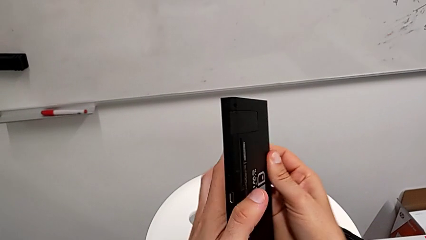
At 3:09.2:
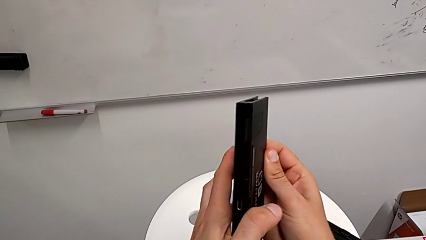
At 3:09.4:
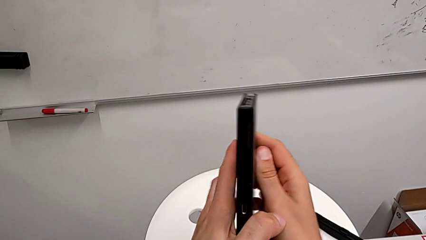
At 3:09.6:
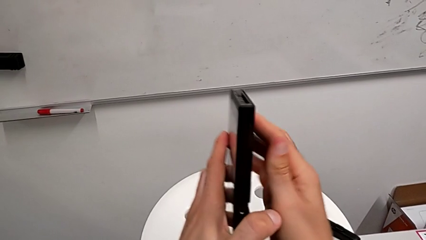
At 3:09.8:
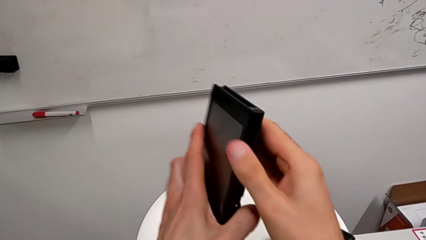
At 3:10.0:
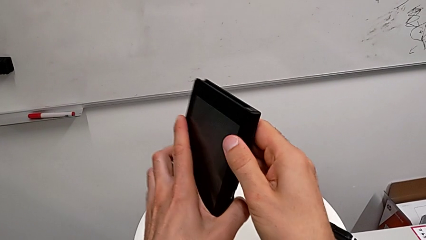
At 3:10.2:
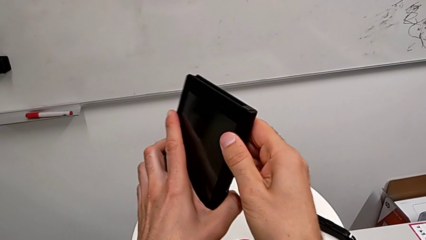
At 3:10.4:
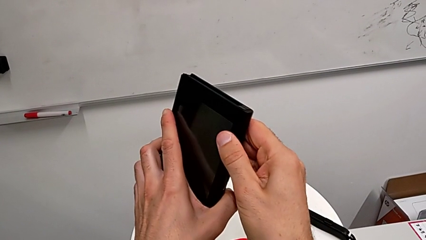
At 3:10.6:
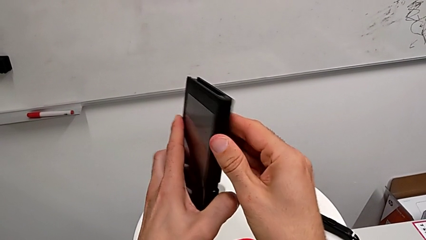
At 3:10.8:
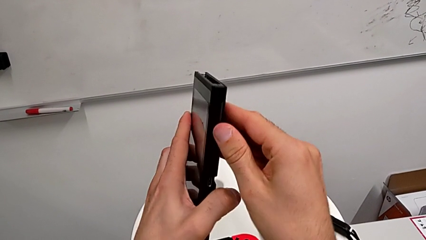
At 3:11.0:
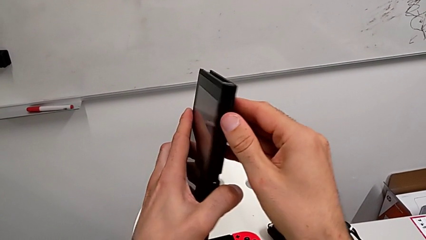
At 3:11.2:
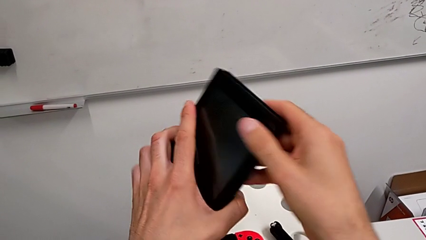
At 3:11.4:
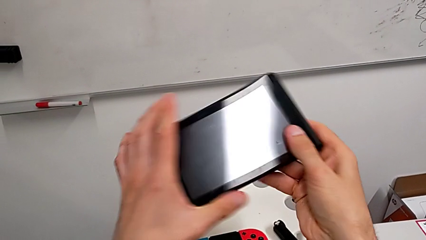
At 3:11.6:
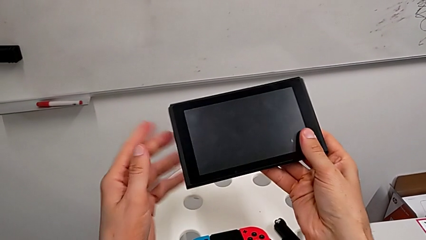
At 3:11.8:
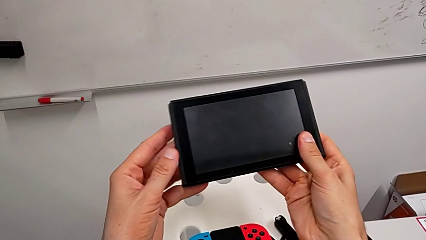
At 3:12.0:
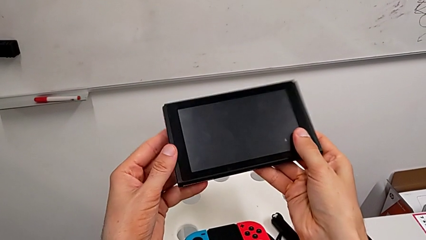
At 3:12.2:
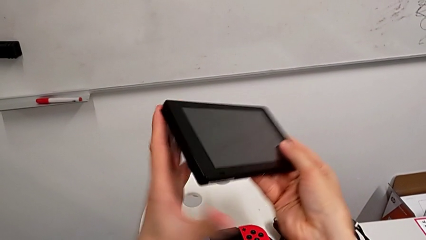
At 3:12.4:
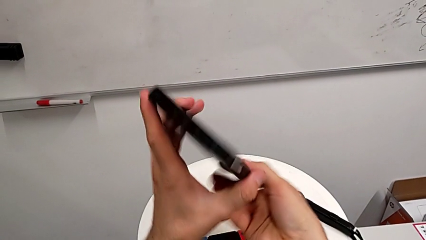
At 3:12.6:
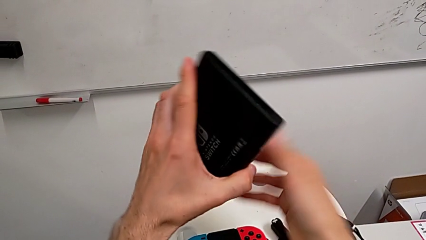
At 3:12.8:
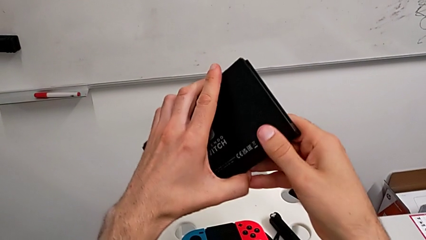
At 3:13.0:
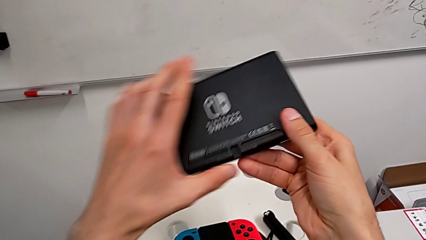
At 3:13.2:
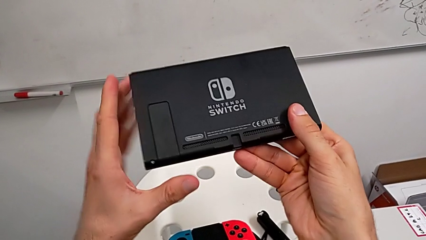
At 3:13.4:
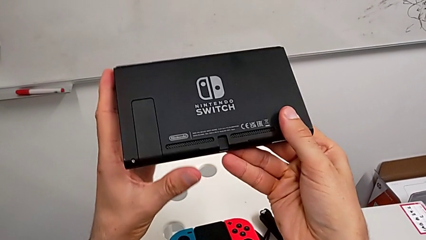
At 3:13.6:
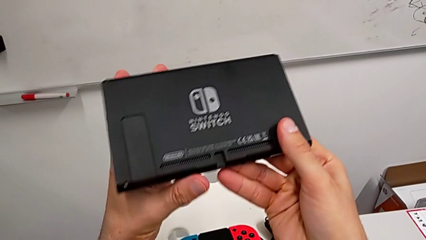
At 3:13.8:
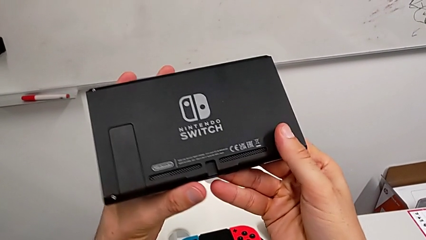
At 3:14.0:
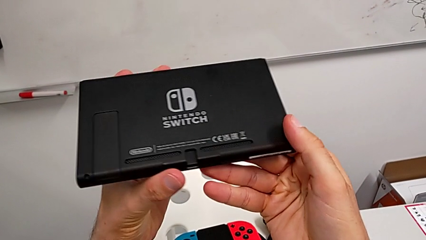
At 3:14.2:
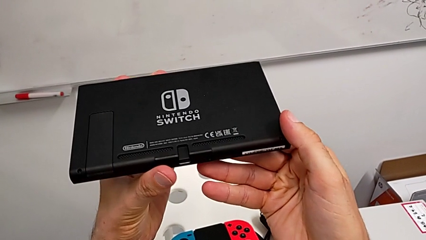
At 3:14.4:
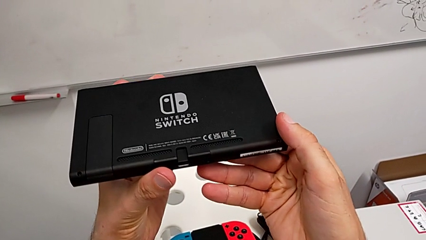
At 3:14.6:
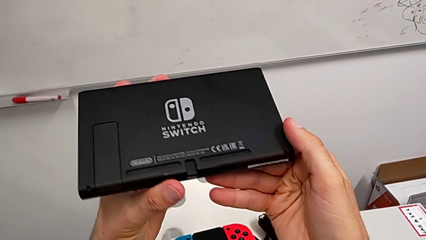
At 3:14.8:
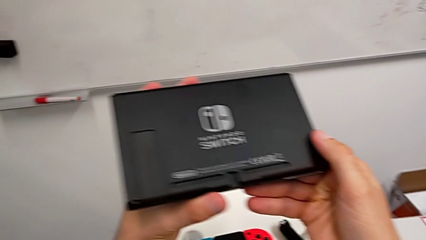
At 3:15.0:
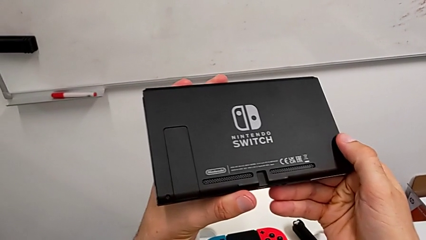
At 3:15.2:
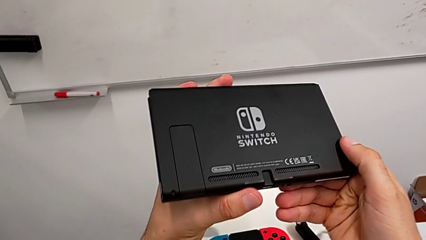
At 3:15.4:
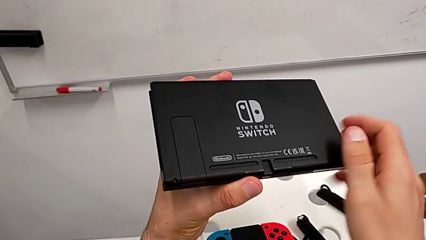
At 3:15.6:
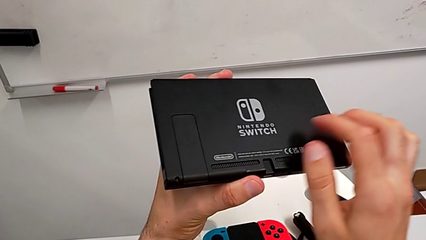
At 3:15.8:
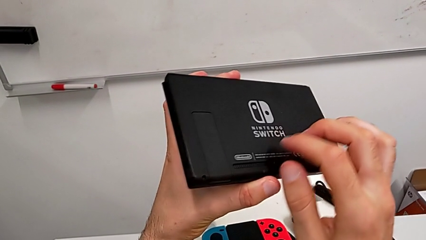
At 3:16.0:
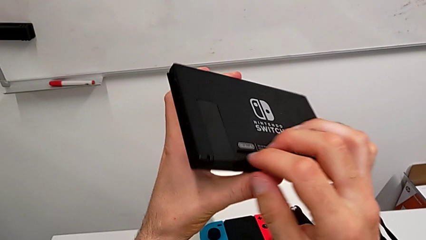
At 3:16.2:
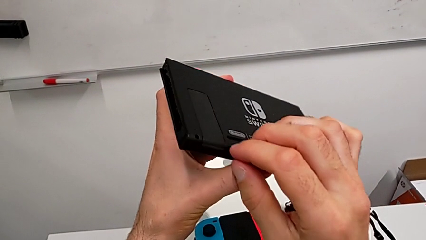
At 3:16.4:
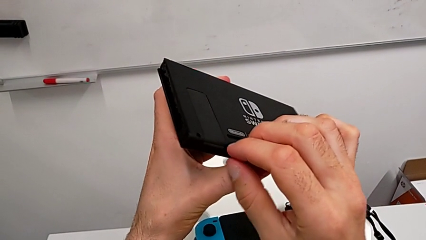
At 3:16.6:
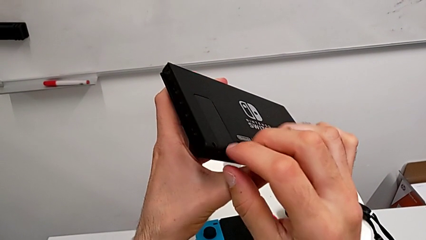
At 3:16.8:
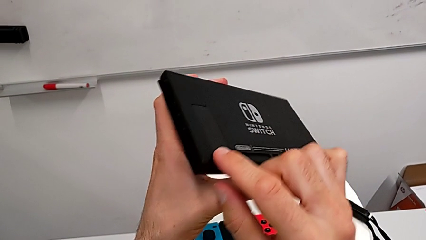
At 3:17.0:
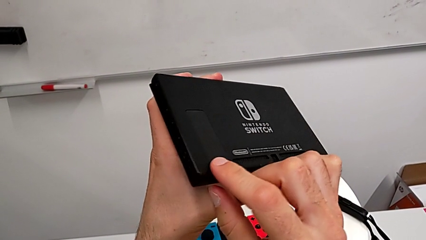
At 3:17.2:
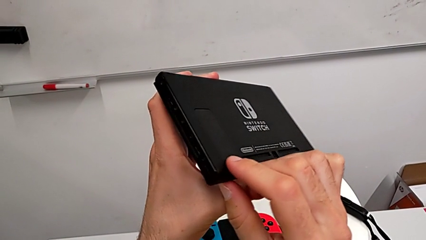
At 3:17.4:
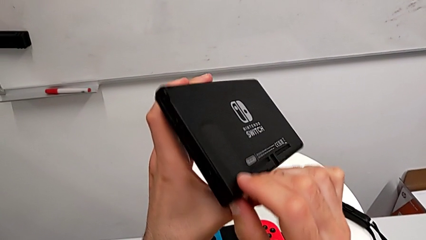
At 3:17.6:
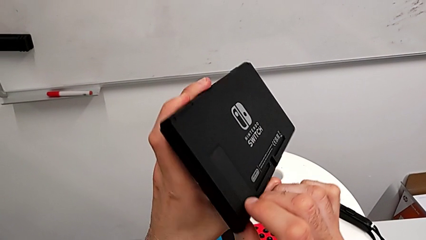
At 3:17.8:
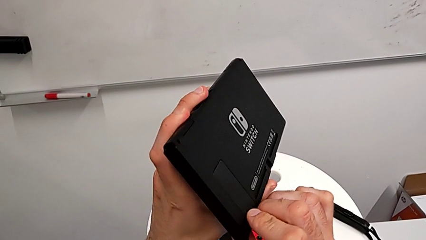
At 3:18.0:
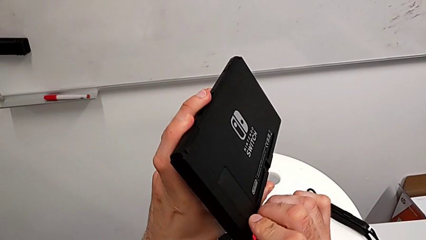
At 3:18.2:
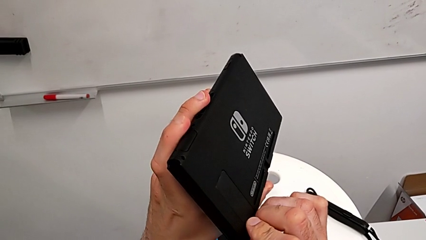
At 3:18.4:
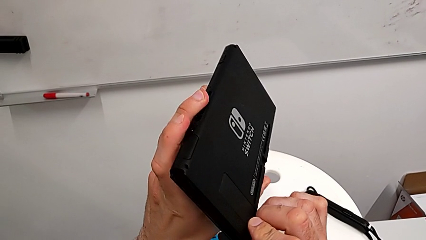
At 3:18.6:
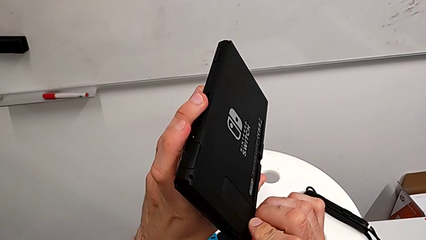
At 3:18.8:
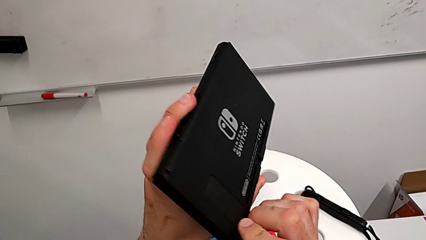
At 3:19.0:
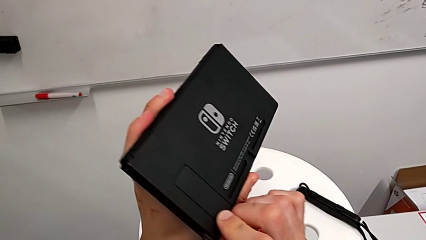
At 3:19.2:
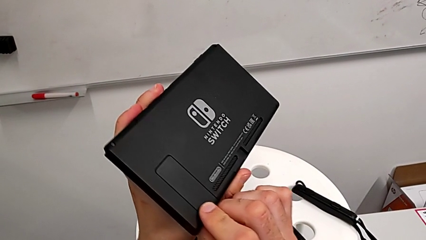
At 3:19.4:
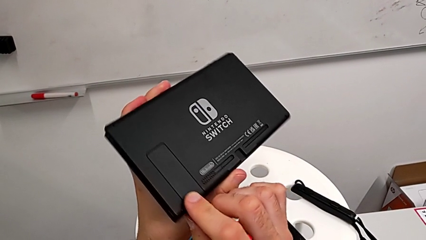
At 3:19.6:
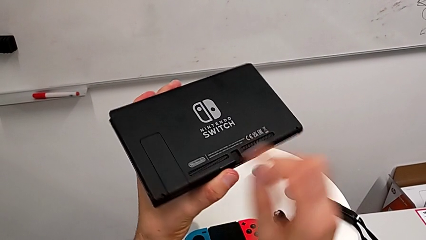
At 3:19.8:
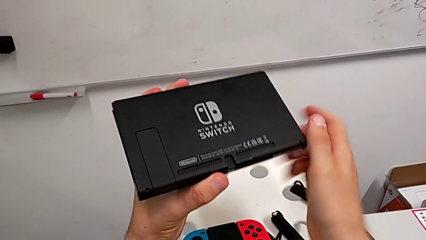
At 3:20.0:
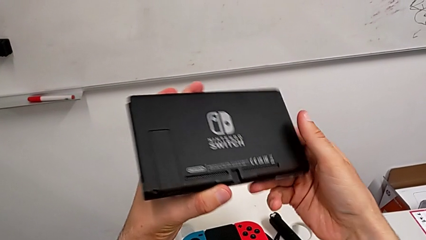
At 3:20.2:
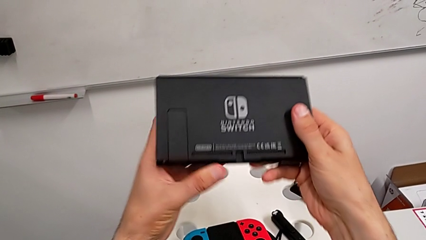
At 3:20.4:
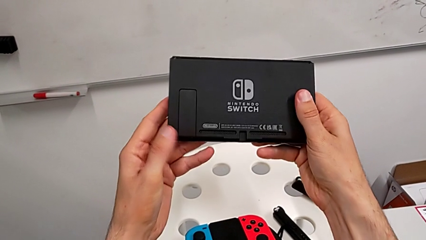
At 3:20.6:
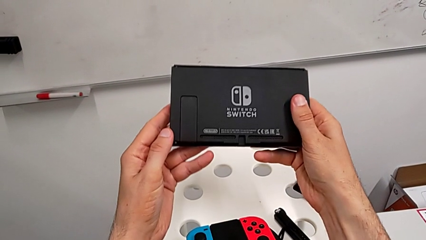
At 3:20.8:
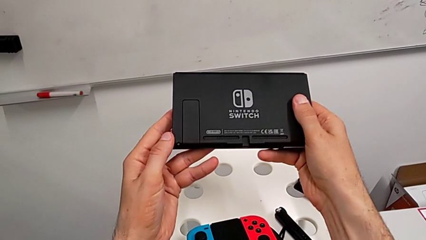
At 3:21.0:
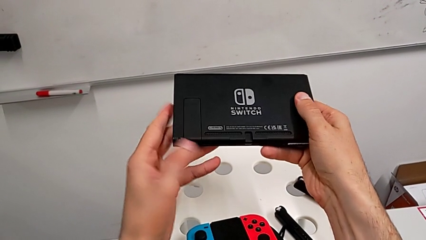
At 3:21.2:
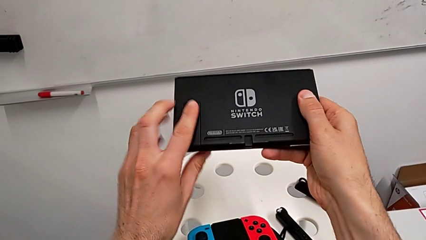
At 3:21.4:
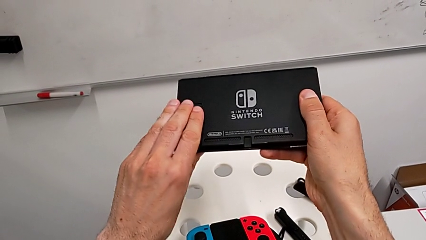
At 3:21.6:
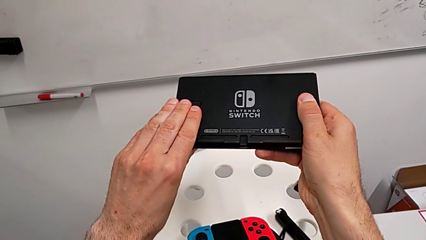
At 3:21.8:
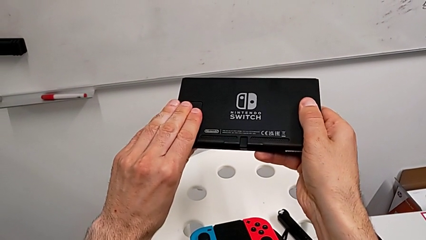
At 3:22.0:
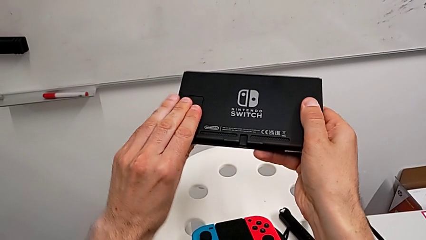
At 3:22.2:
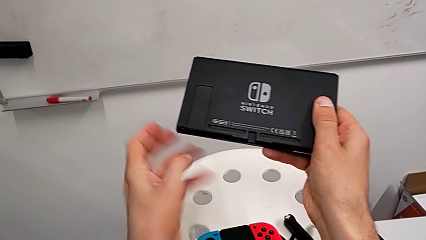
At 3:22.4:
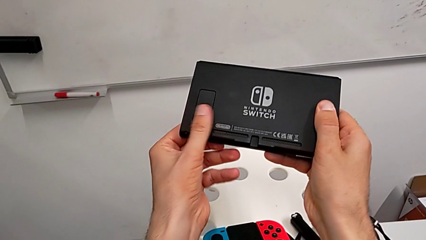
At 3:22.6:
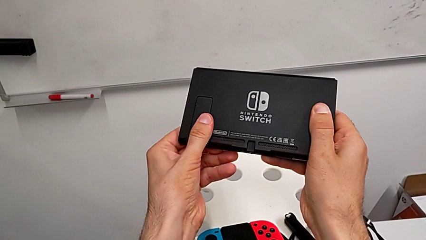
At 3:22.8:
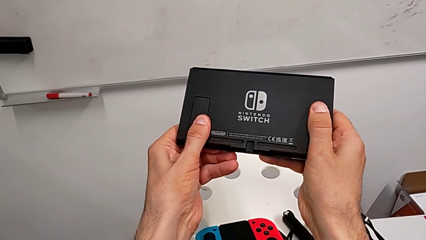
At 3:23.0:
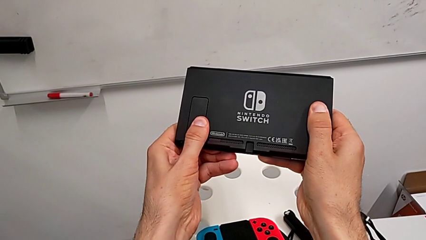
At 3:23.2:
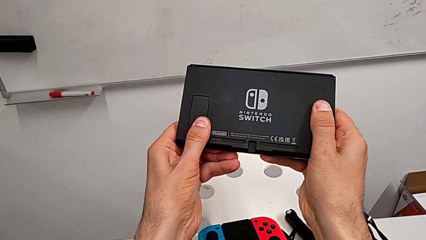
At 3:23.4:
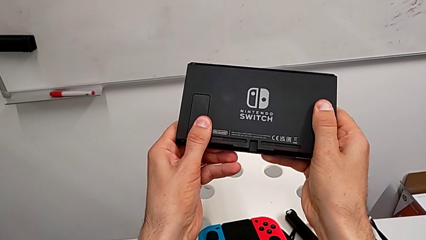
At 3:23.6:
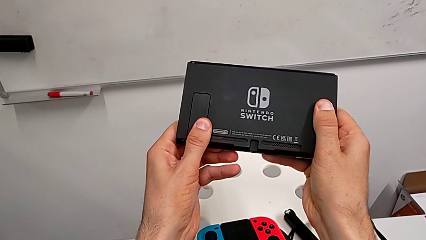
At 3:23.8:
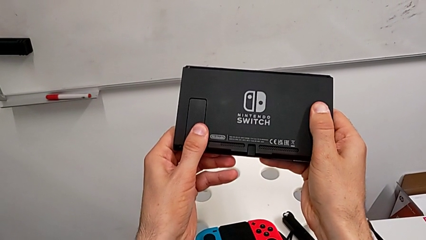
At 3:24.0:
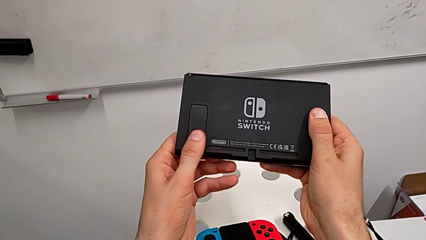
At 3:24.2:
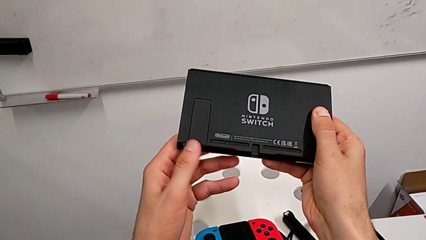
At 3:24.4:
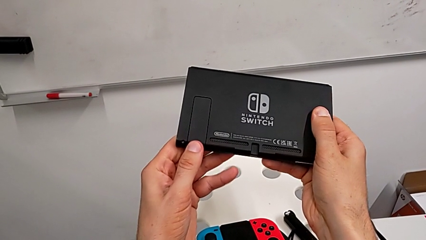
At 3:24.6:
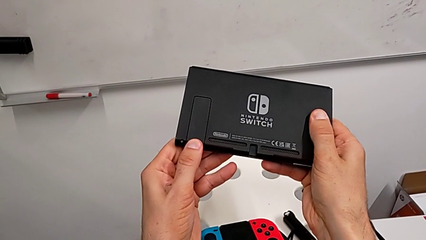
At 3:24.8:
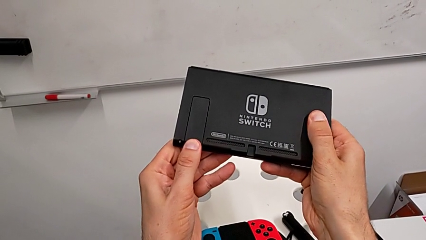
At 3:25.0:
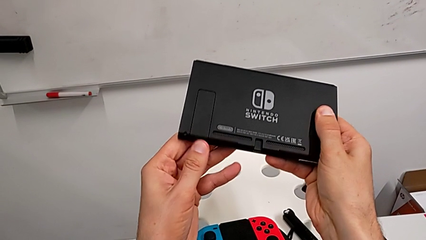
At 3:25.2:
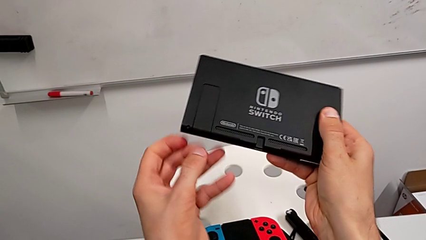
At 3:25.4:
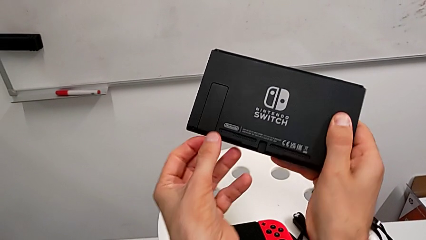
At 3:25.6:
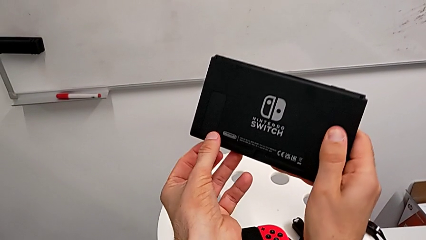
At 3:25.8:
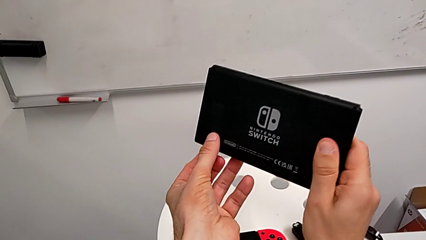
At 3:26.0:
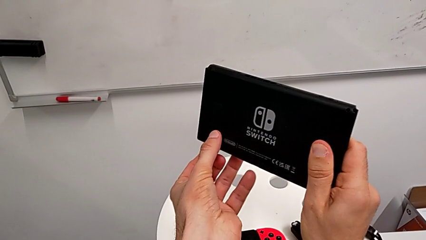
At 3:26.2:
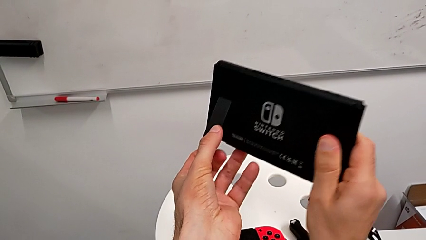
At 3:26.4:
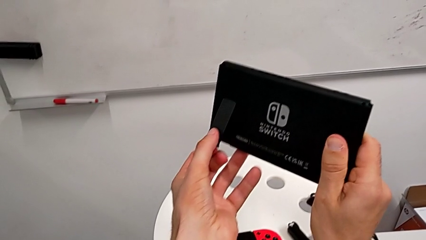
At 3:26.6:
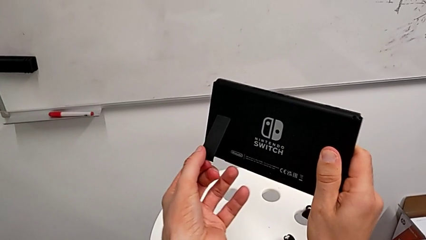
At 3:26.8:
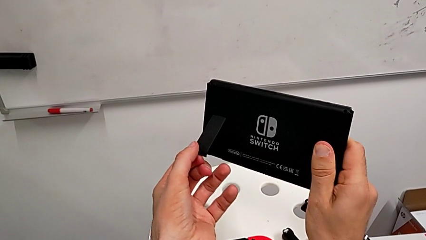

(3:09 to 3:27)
The camera wearer is opening the kickstand of the Nintendo Switch. They keep turning the Nintendo Switch and push the button.
